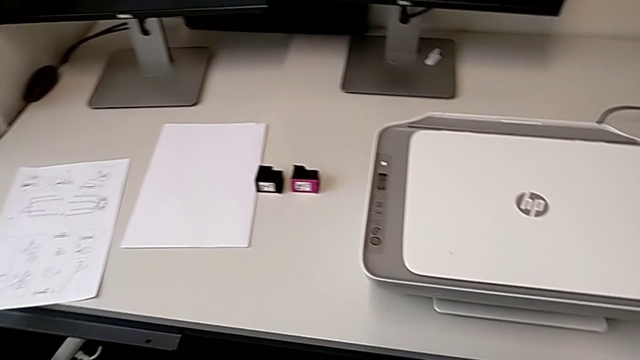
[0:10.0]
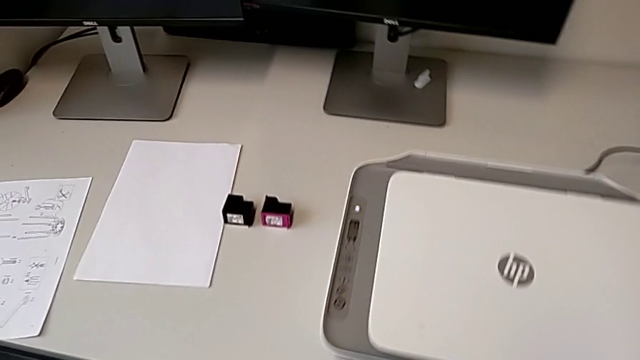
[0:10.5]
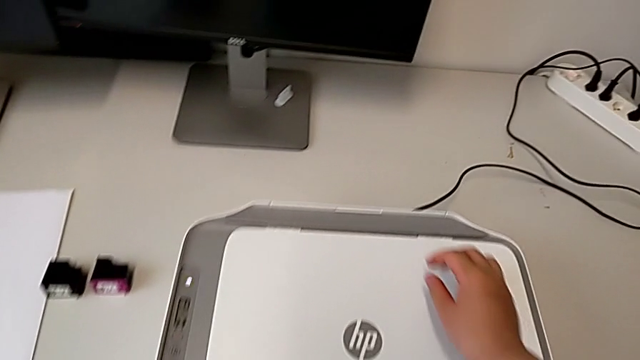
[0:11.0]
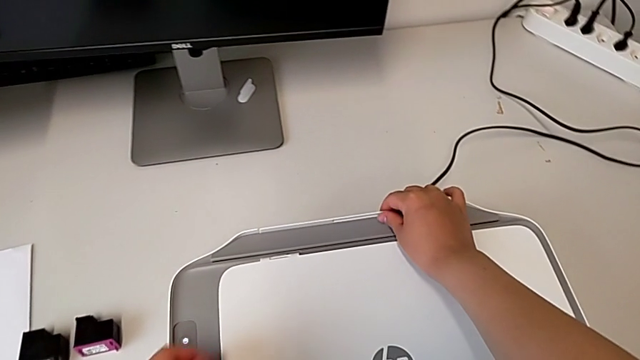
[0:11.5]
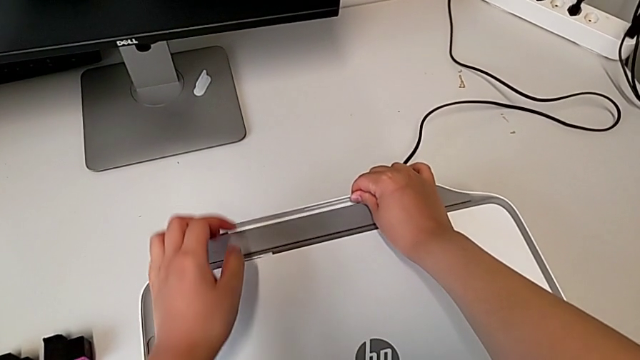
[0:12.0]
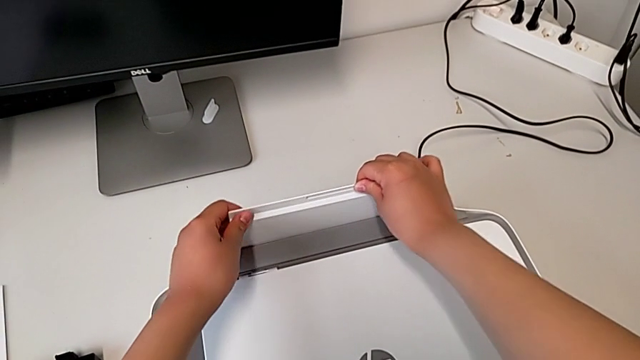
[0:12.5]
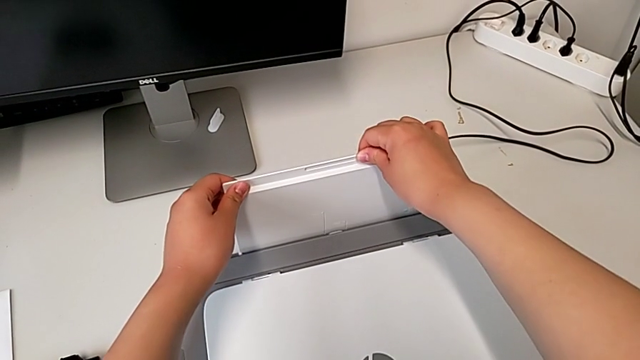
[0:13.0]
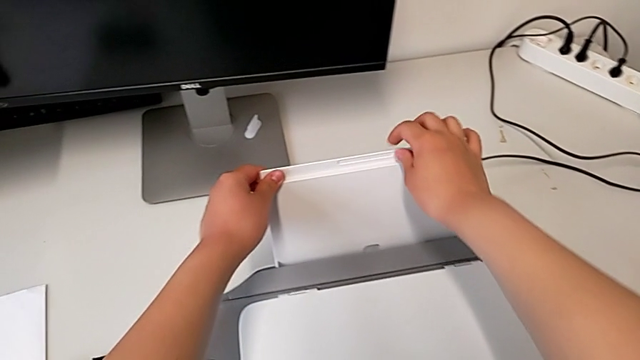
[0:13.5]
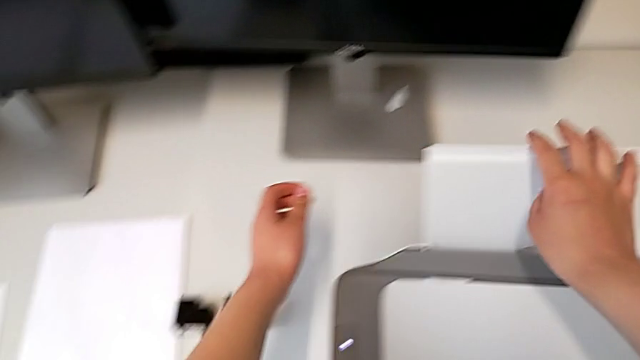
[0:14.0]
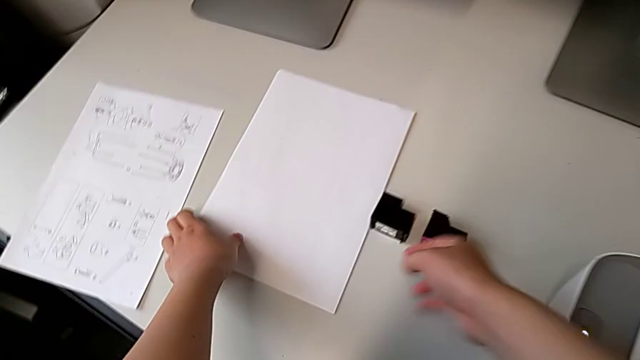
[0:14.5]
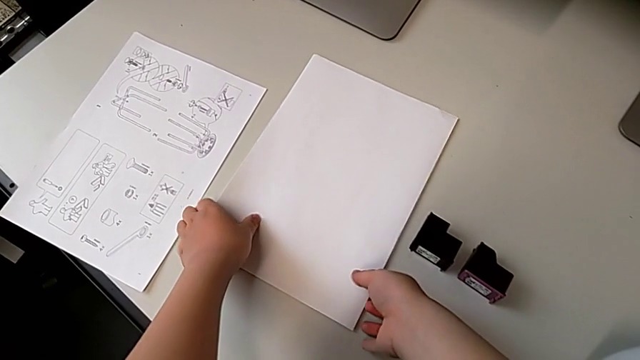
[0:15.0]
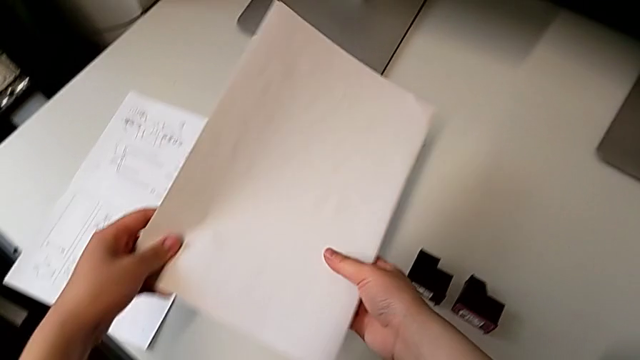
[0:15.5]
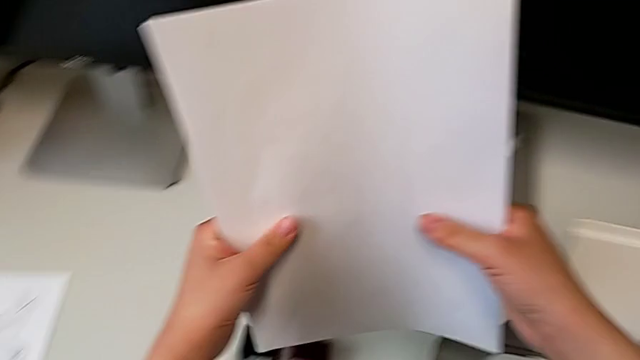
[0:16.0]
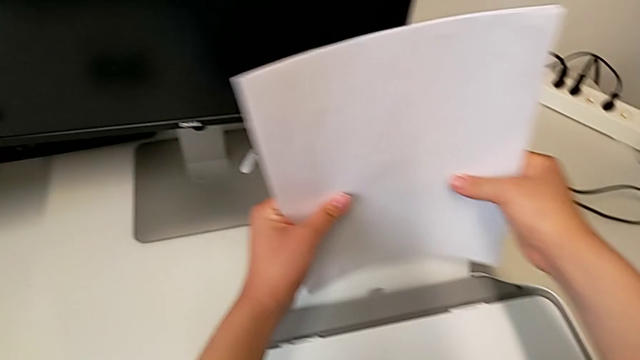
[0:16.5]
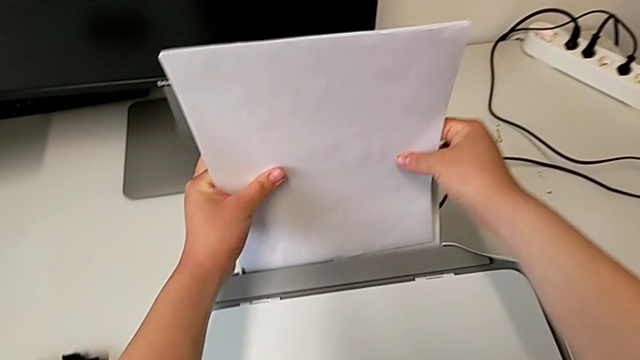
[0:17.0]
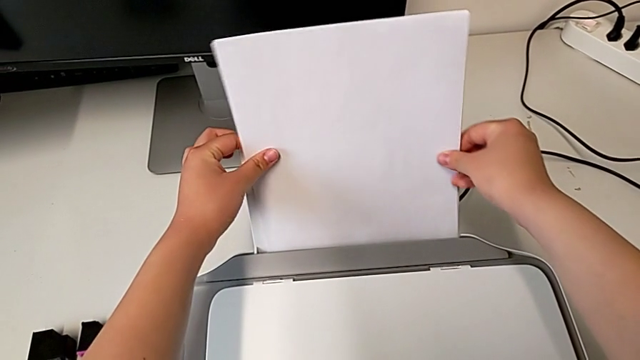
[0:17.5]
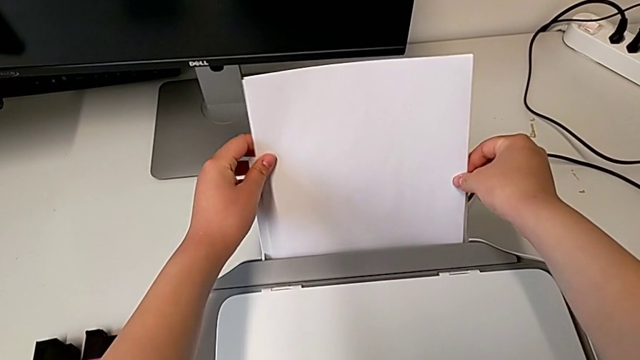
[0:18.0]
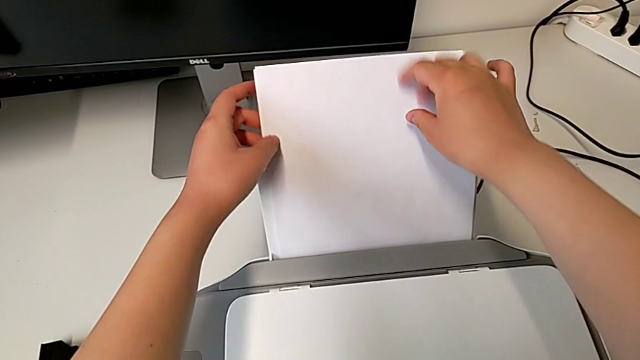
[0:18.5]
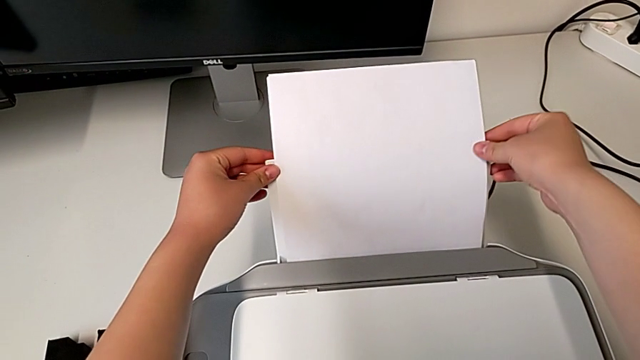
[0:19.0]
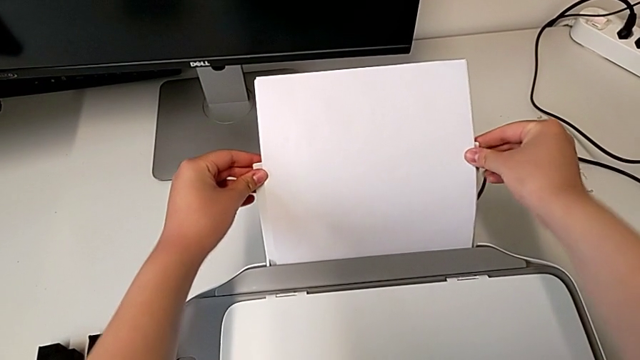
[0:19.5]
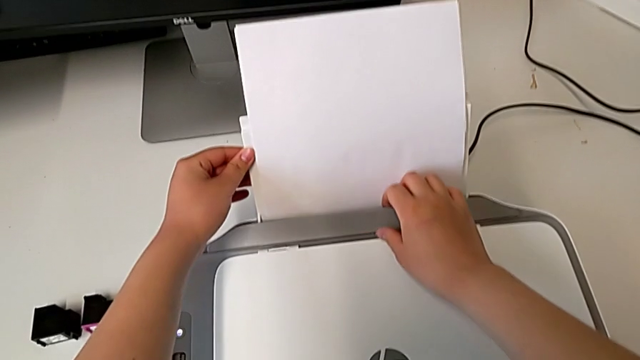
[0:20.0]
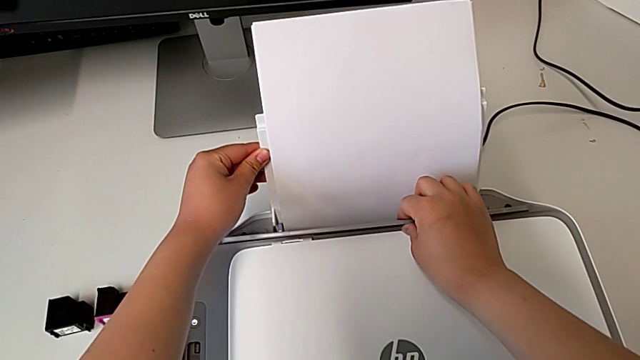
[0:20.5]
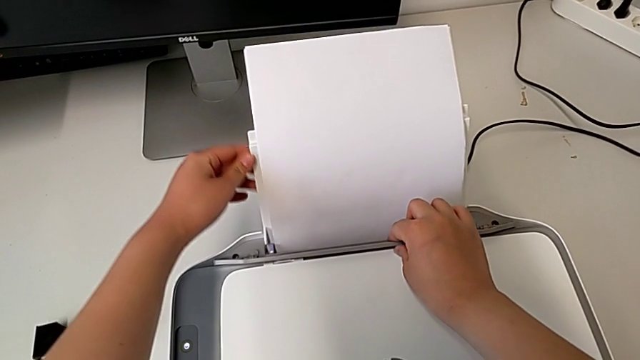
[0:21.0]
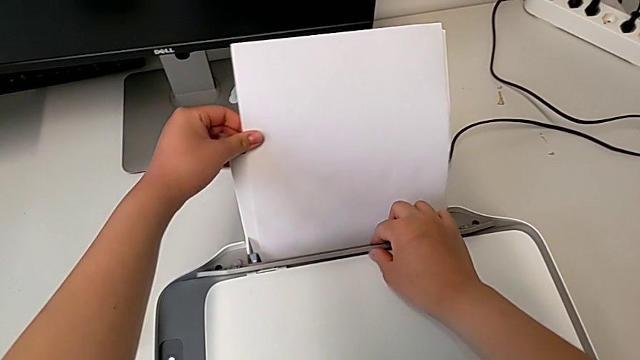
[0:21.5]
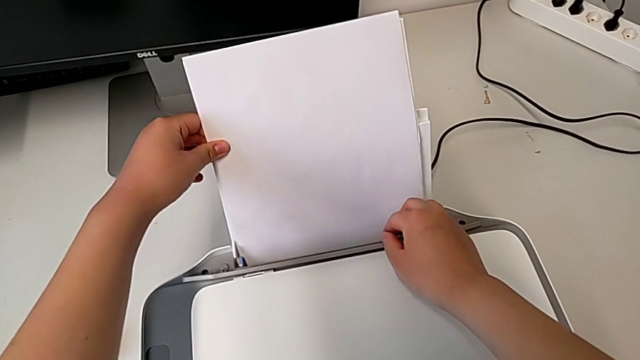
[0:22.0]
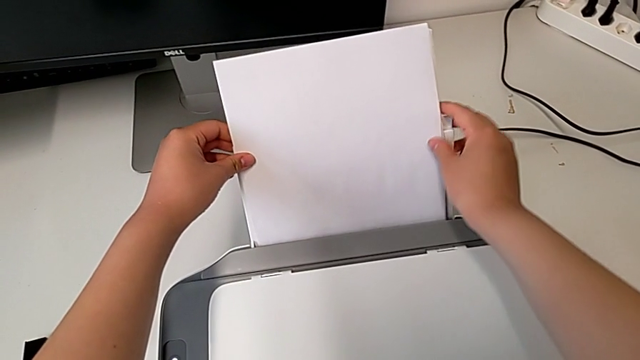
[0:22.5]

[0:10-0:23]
The camera wearer is loading a paper stack on the printer. They open the paper tray, grab the paper stack, lift it, place it, align it, lift the tray shield, align the paper stack and close the tray shield.

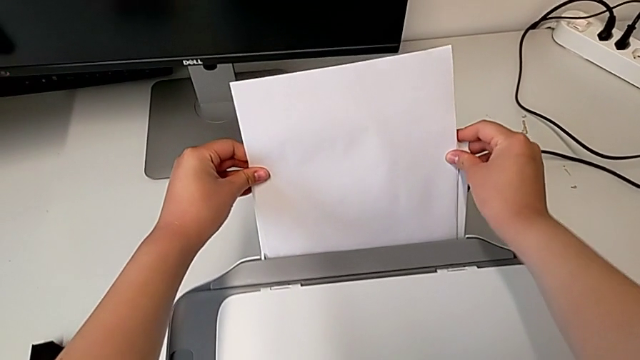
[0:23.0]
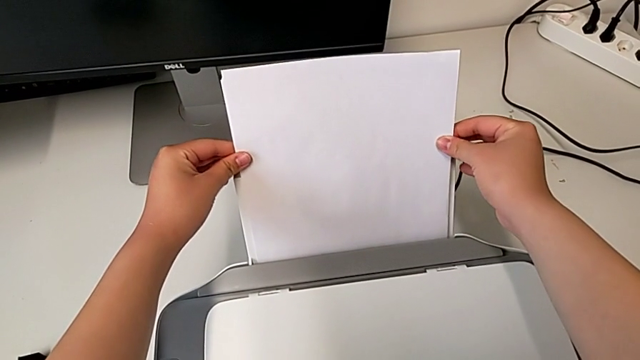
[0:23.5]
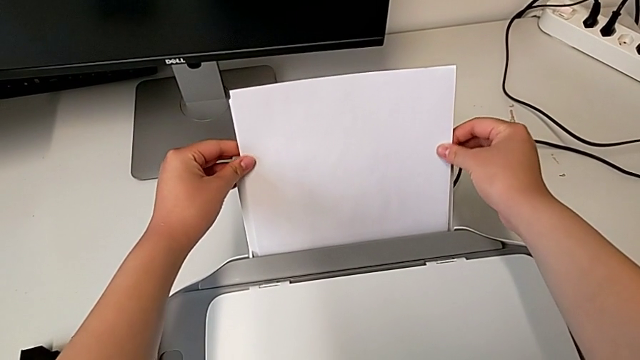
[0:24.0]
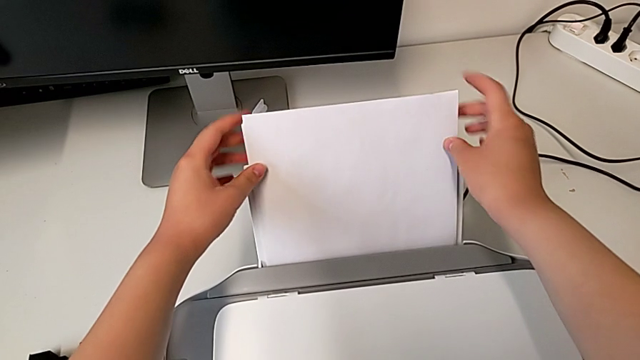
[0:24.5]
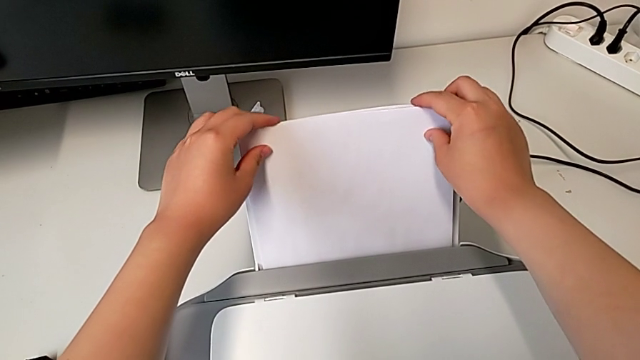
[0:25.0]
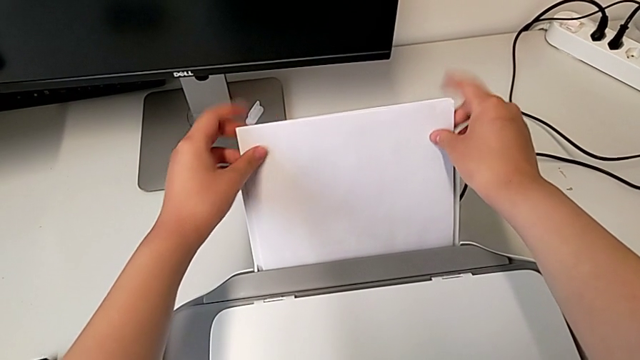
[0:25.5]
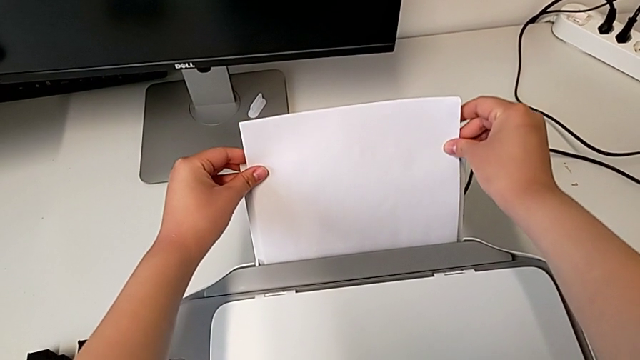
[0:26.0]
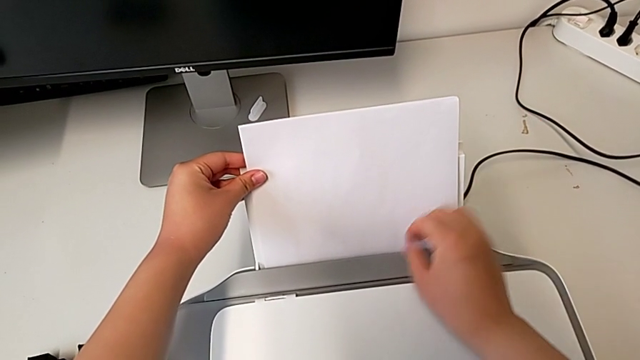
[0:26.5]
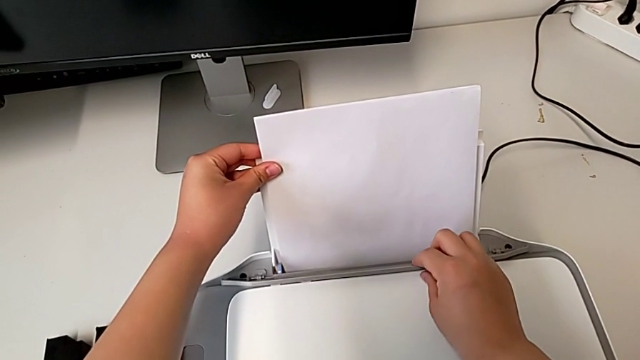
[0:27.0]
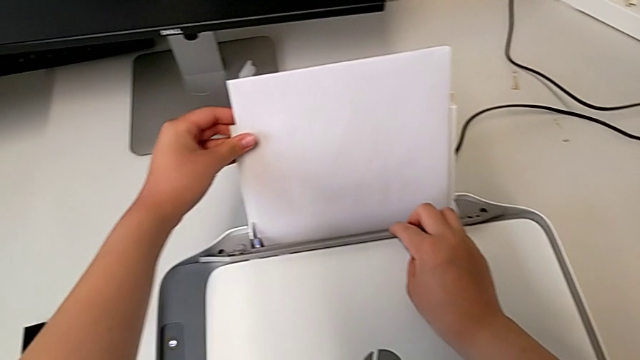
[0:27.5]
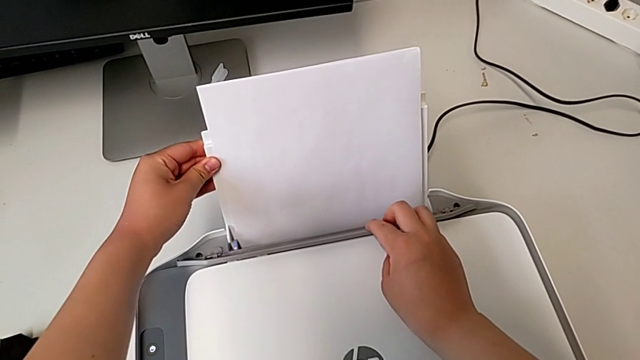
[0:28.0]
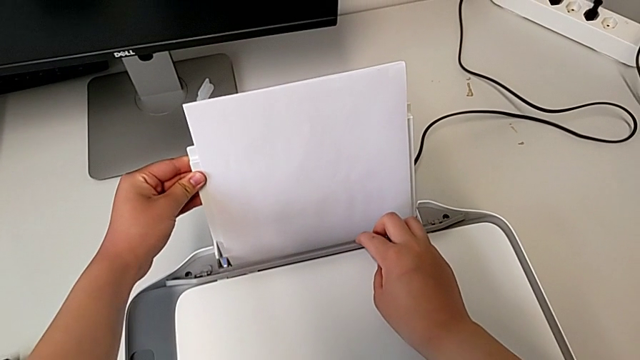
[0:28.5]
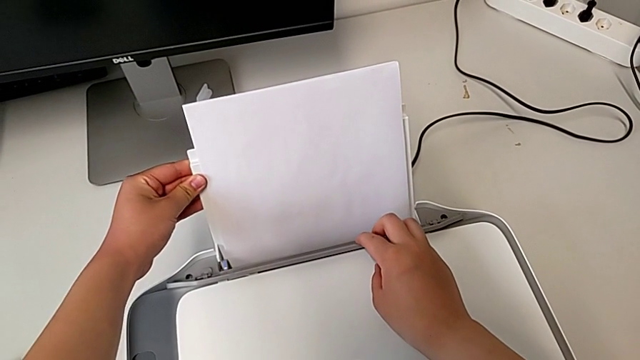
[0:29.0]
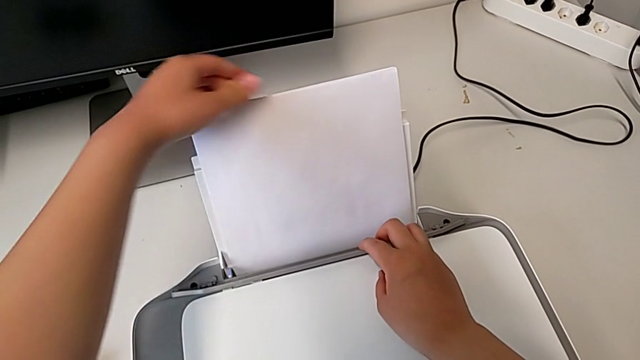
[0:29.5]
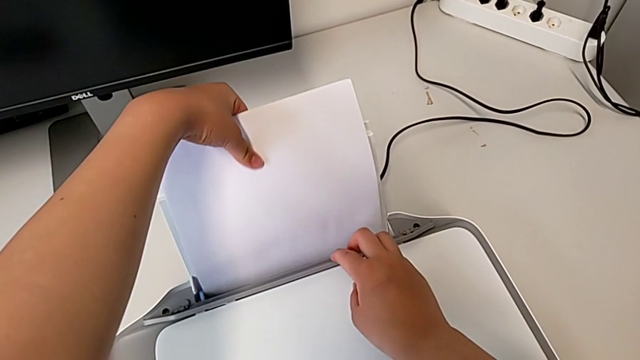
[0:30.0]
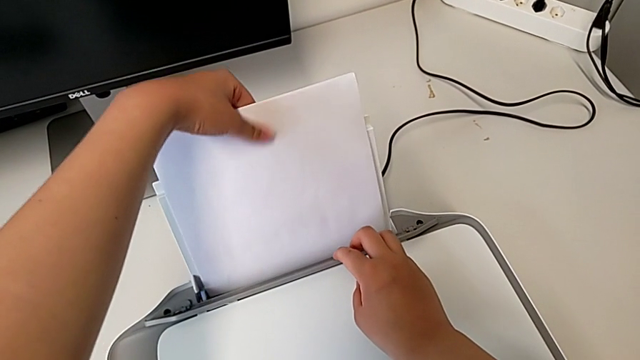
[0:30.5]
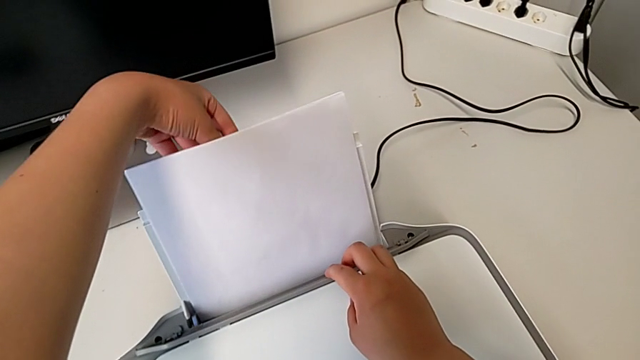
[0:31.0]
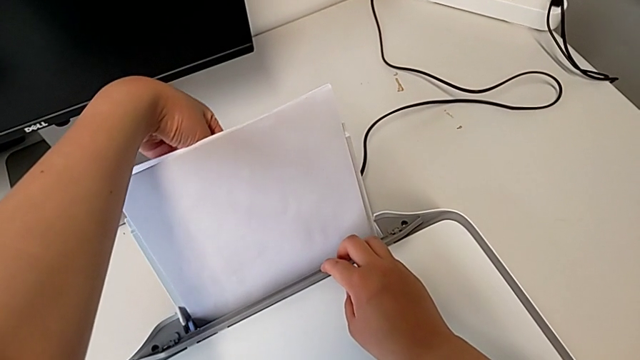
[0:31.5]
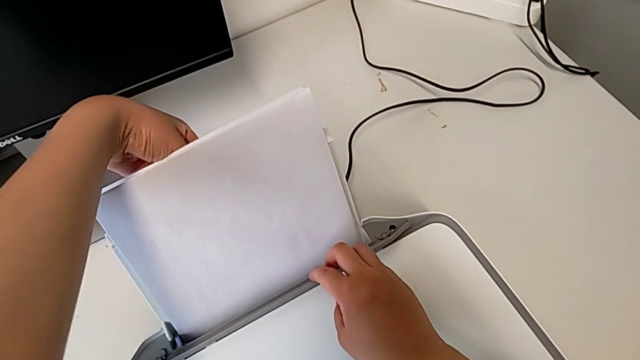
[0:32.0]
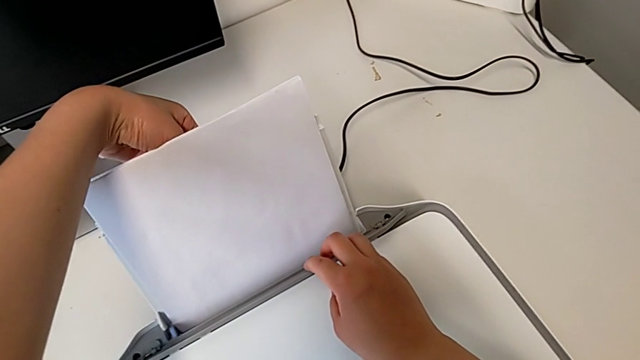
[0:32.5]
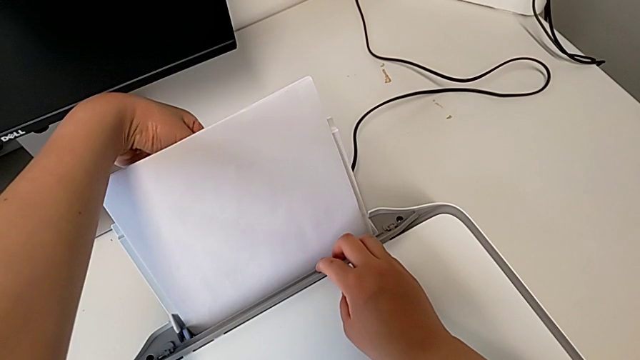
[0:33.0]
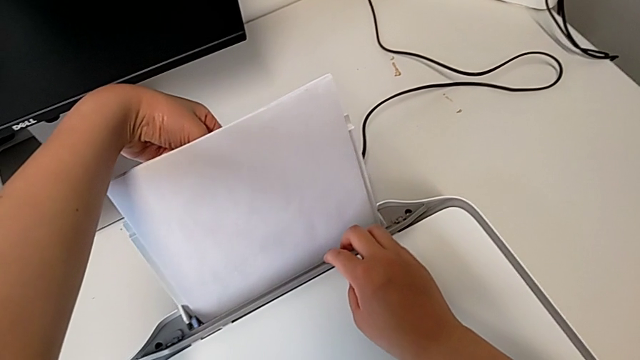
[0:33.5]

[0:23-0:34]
The camera wearer is loading a paper stack on the printer. They align the paper stack twice, lift the tray shield, align the paper stack and align the paper tray.
